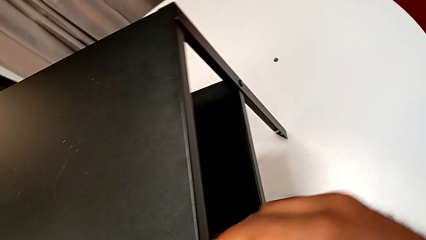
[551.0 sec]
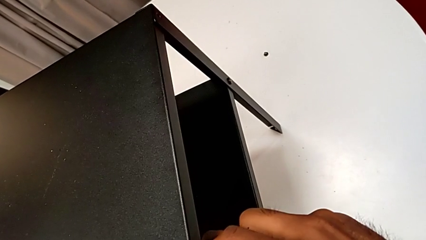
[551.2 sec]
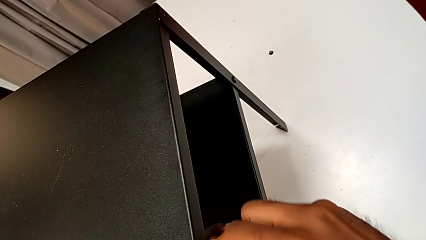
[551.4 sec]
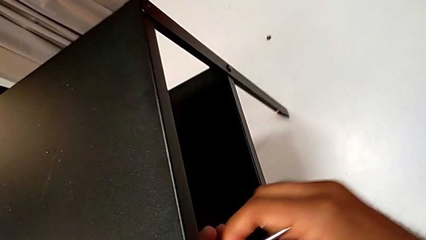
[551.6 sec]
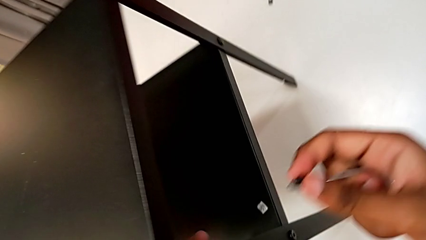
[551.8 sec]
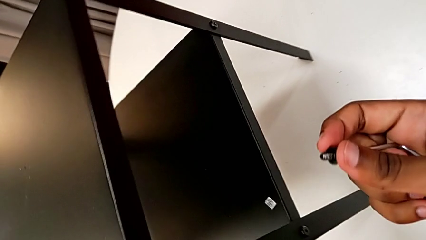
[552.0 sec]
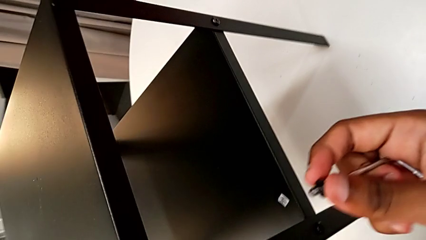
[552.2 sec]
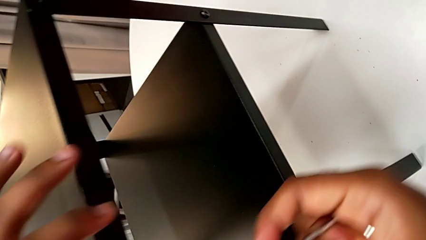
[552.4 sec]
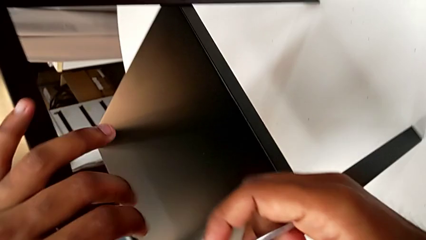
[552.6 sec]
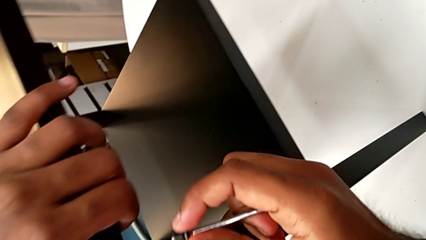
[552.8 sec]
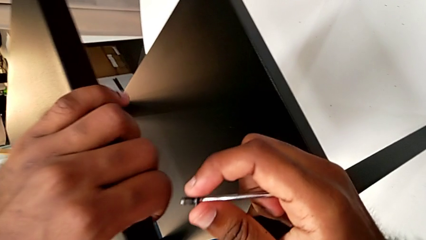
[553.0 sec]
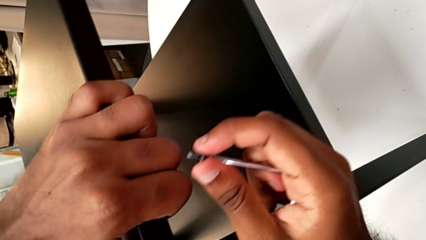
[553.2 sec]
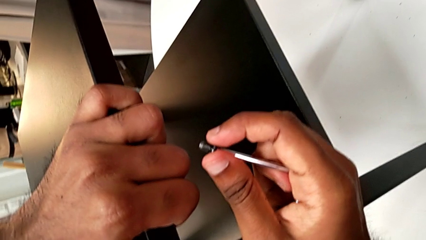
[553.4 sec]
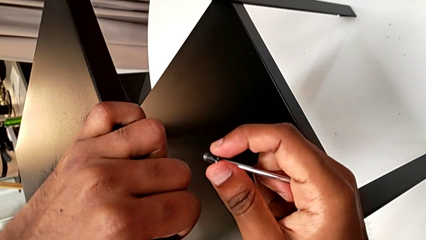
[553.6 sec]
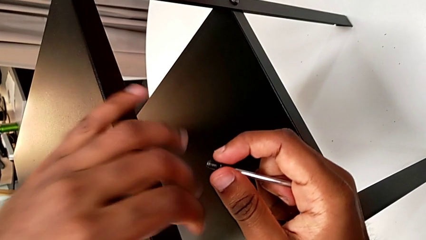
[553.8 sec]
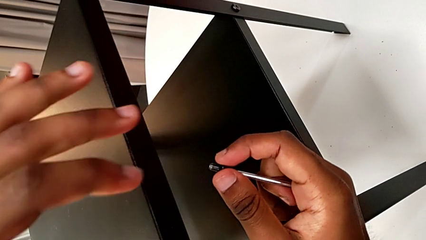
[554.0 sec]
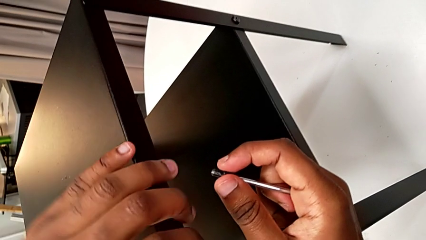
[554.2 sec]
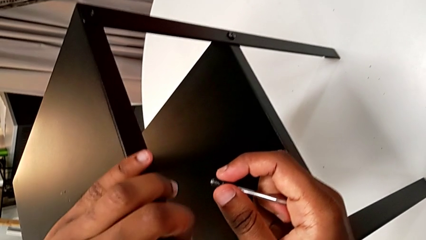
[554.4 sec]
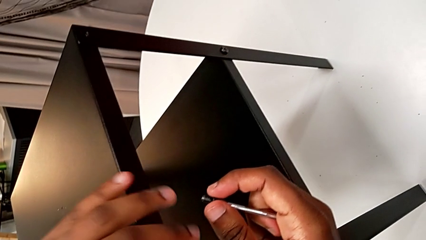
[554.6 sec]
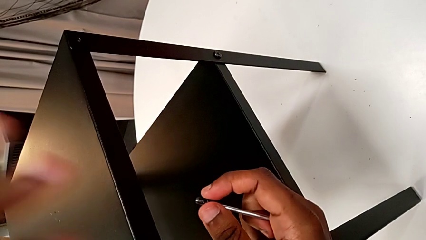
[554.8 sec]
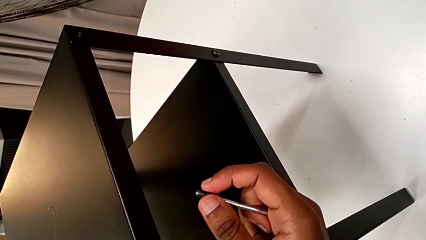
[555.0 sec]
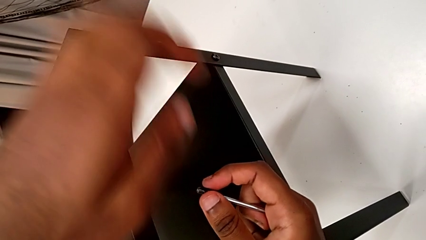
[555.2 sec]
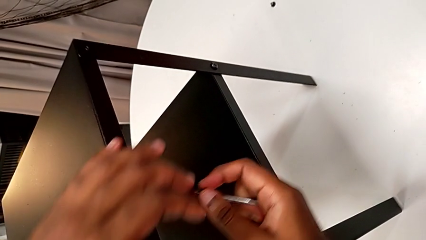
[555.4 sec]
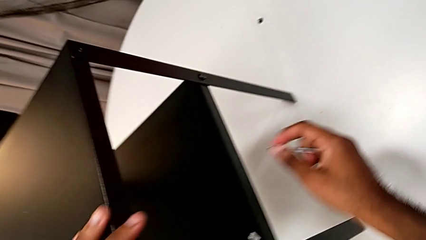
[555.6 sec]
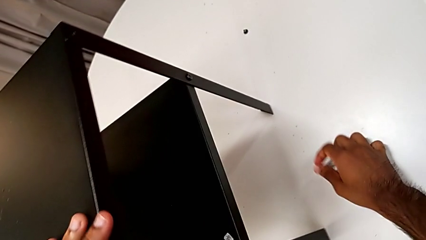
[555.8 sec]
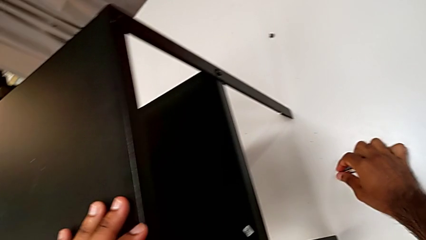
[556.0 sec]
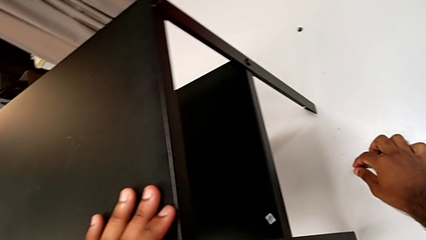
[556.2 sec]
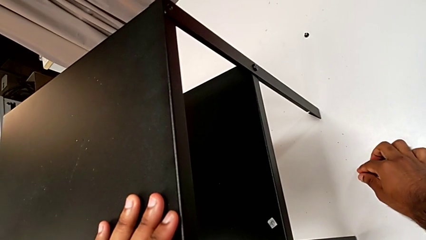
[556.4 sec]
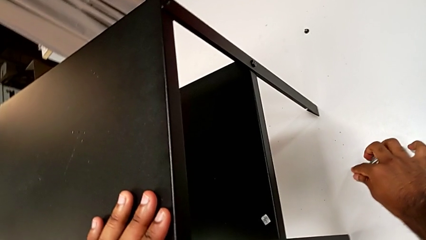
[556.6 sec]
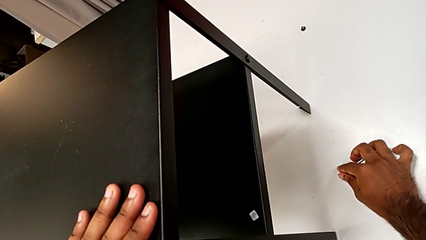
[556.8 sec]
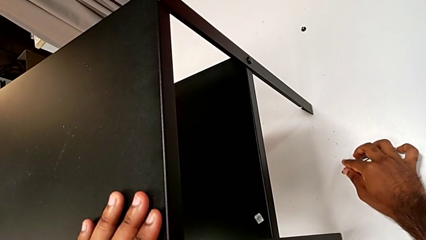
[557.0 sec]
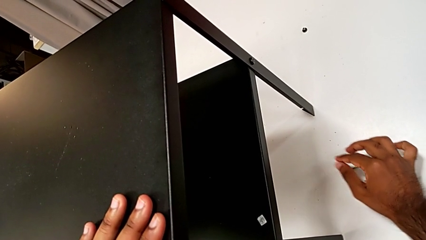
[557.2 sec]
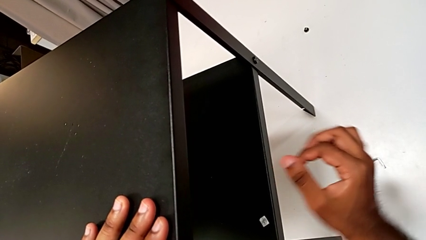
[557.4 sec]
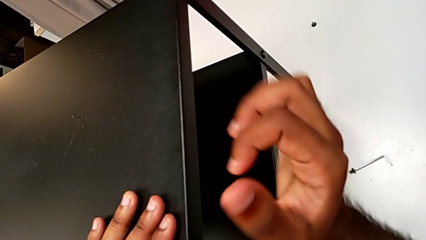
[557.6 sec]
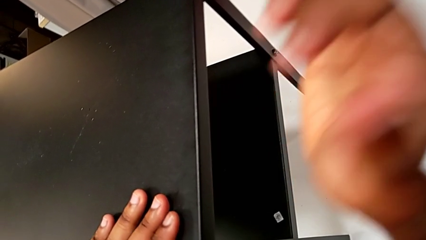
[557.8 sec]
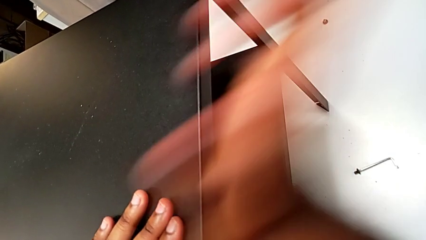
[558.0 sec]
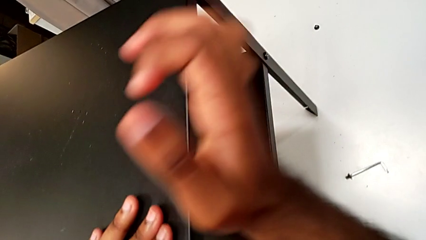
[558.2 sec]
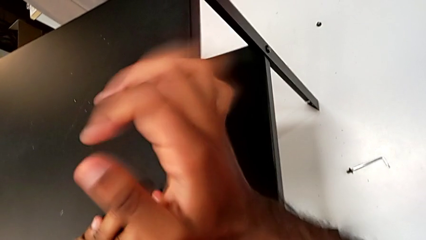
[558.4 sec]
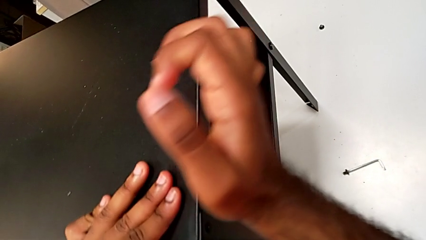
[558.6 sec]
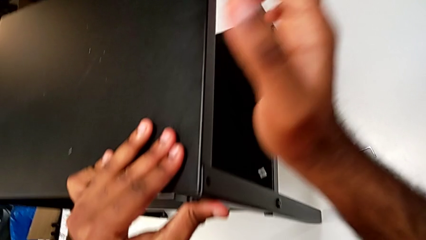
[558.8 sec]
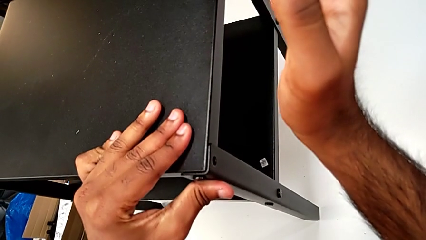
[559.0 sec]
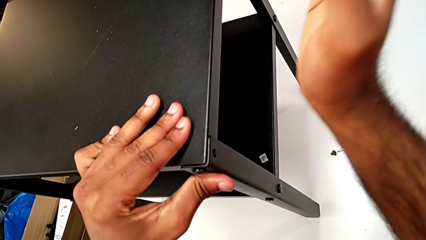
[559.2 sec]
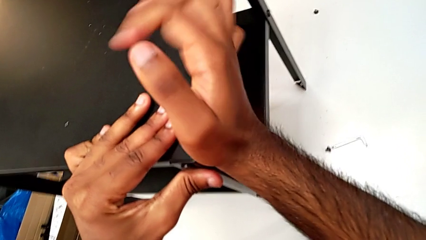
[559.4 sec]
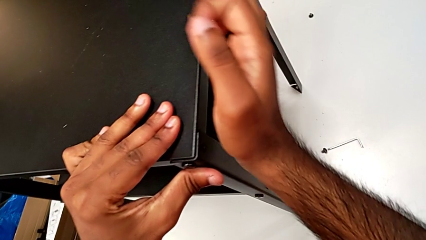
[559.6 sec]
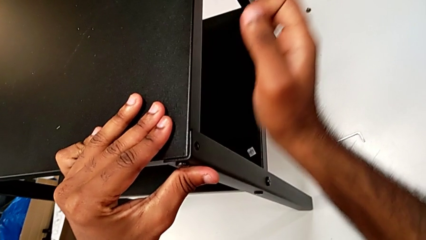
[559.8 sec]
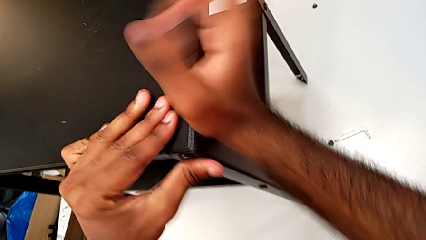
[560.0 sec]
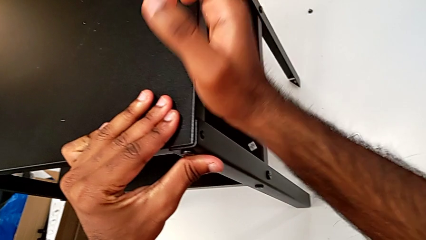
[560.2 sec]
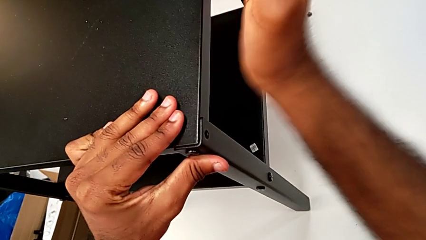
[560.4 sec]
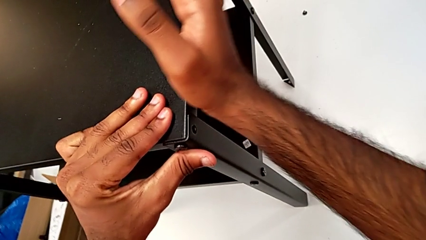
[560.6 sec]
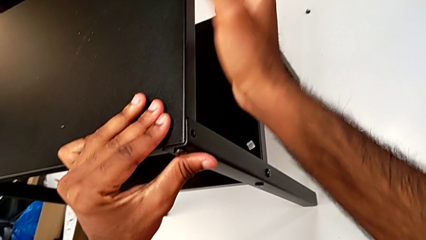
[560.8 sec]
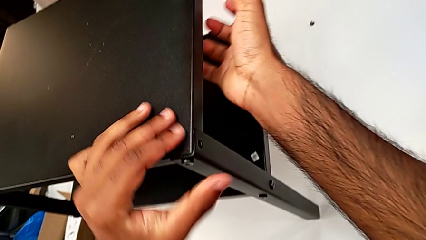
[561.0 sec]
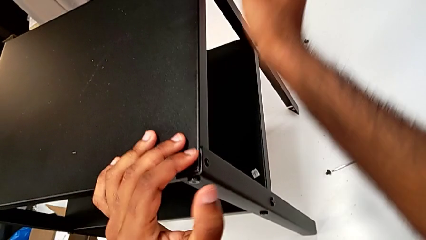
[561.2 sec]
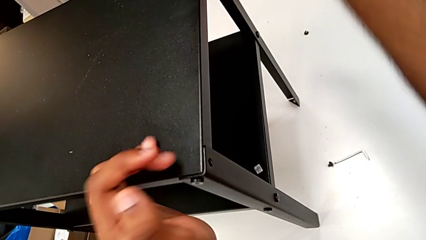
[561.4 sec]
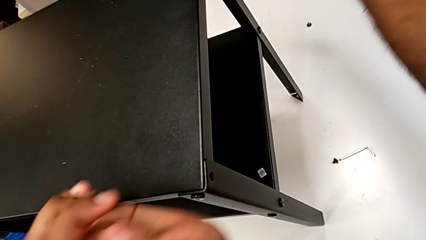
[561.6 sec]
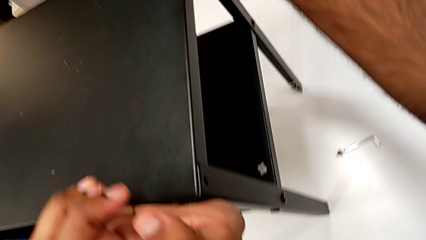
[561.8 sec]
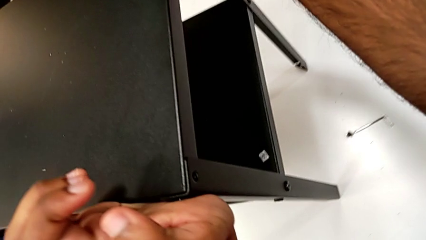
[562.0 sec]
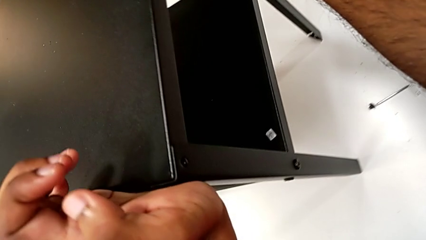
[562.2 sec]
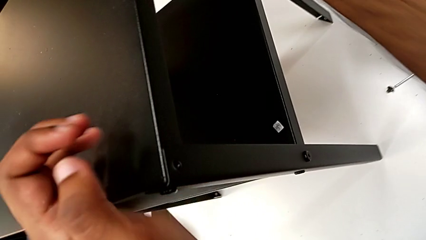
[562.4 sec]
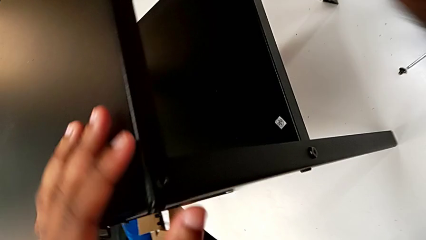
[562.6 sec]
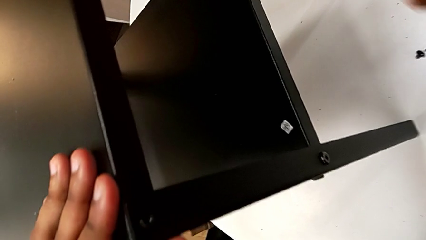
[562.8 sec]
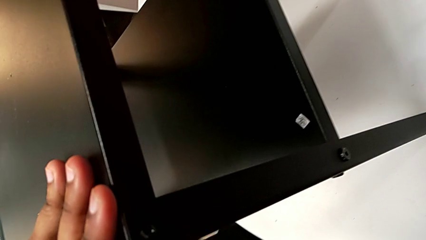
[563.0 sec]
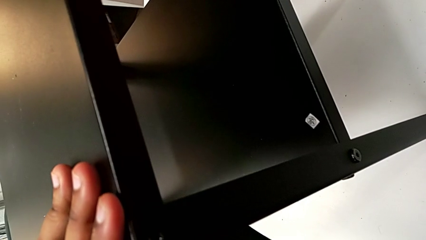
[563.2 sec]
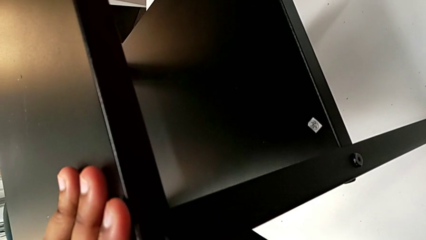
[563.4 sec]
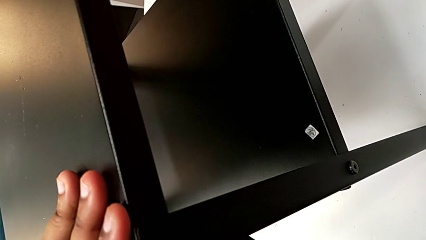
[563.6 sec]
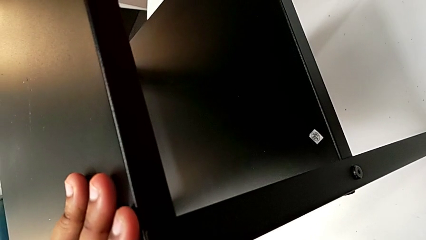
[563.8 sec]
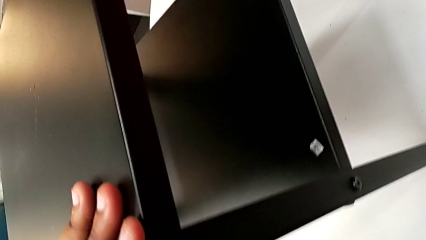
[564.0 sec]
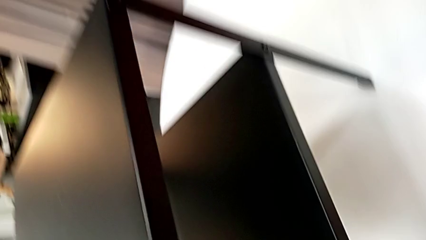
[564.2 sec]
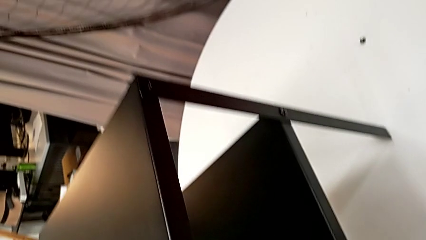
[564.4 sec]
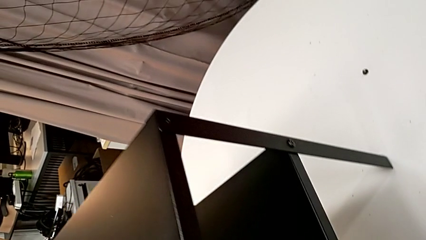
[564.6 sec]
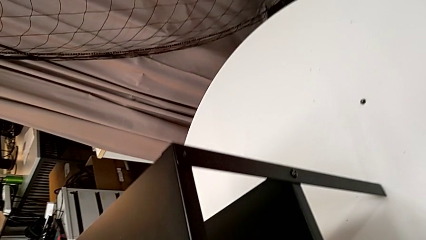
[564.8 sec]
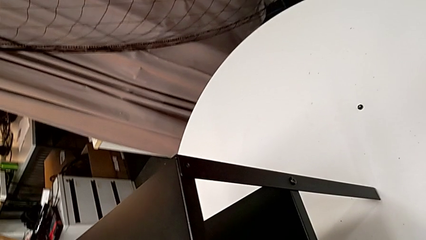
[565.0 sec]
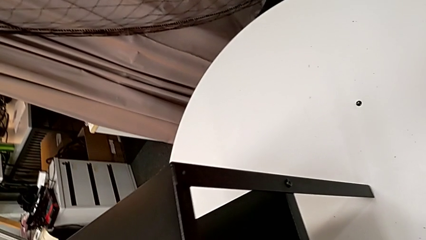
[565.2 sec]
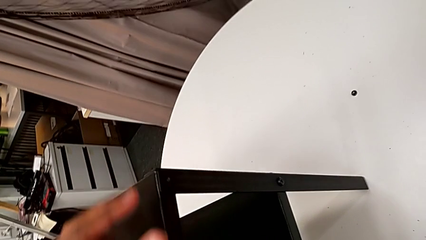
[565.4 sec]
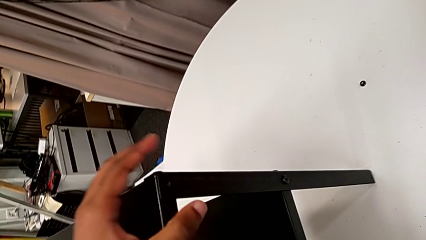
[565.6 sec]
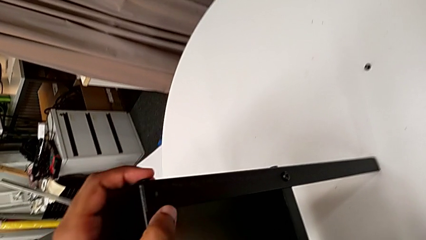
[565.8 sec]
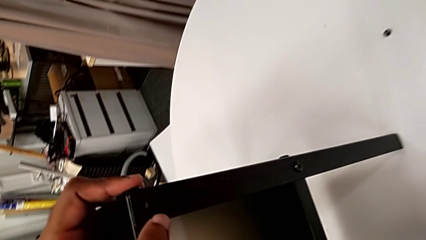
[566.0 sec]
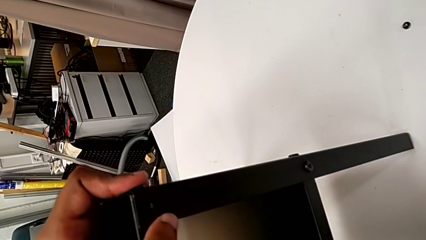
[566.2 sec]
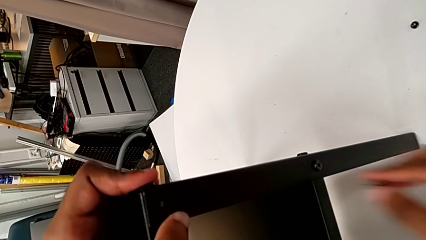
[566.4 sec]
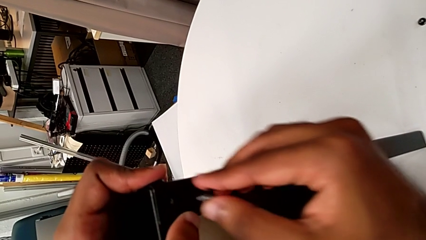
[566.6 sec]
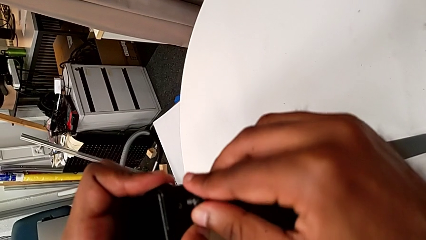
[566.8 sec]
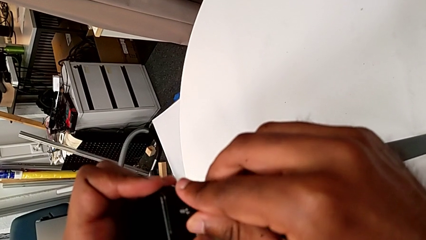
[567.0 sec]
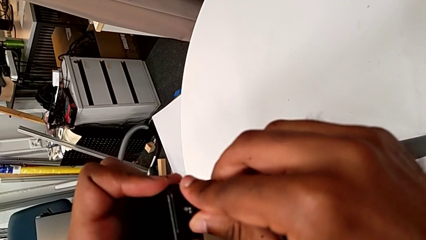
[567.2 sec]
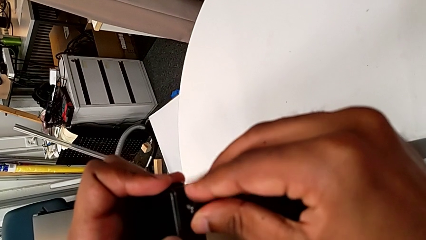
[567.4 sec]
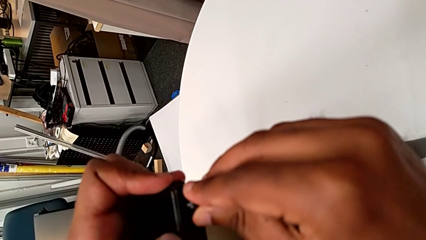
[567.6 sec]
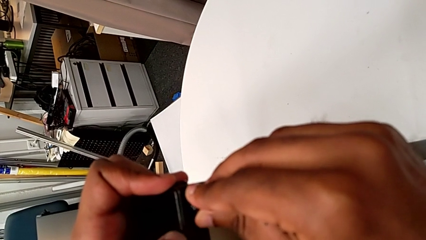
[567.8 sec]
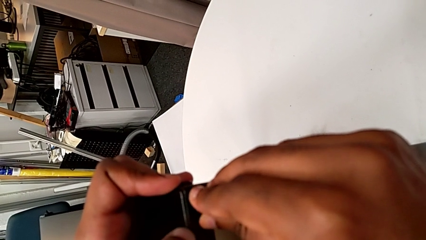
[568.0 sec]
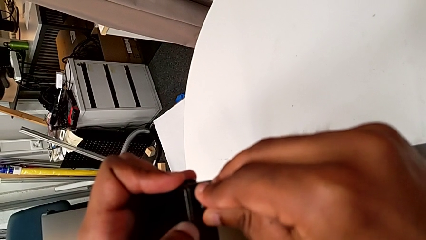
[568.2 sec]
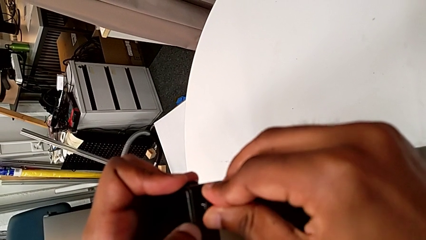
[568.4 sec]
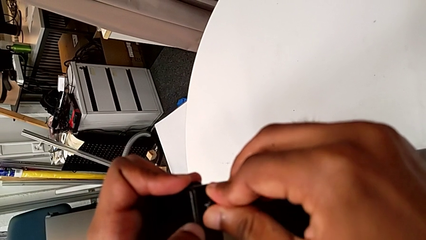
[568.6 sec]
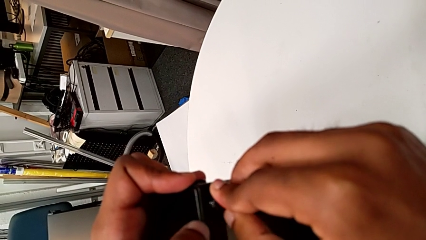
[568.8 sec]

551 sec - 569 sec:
The camera wearer is screwing the two remaining screws. They withdraw the Allen wrench, align the top nightstand, place the hex socket head and the Allen wrench, align the leg, inspect the nightstand and insert the hex socket head.
